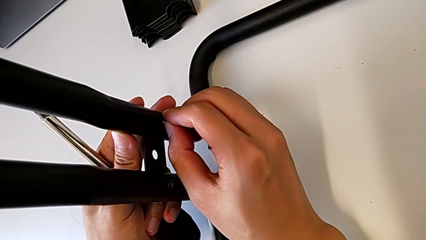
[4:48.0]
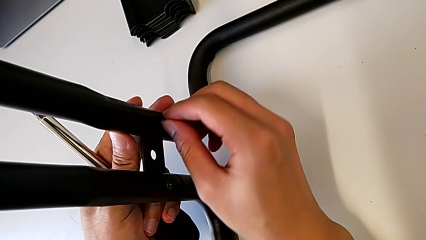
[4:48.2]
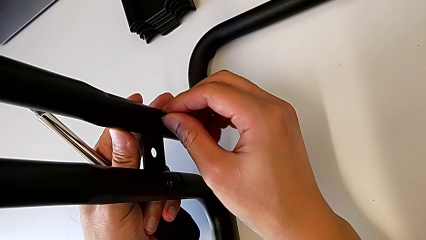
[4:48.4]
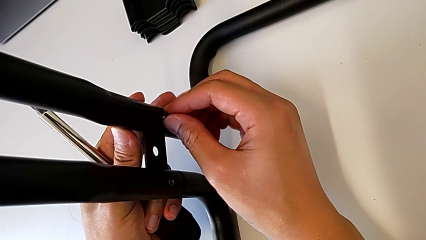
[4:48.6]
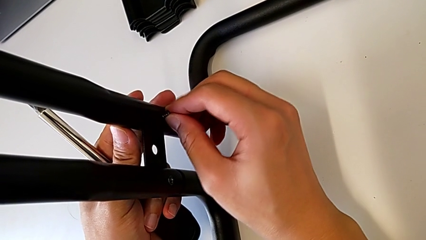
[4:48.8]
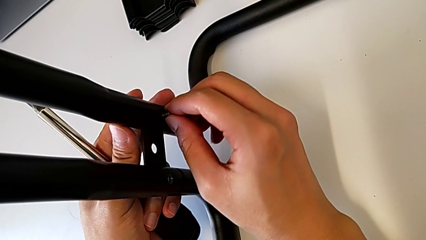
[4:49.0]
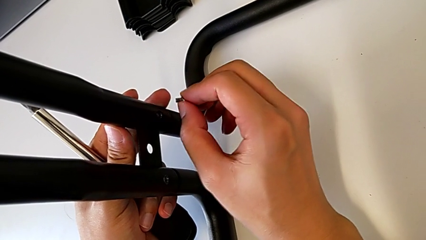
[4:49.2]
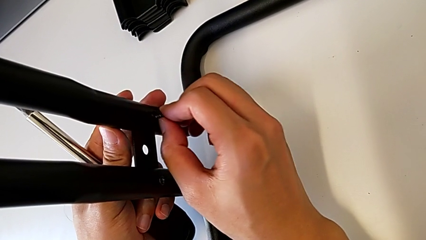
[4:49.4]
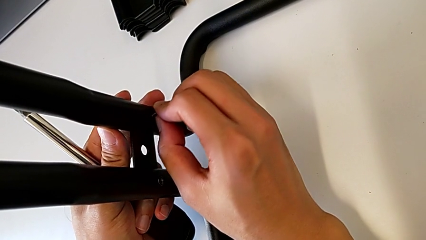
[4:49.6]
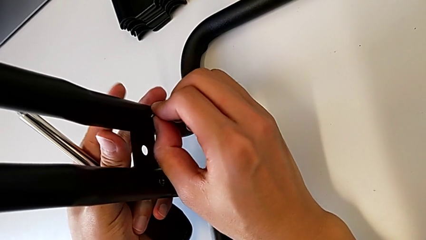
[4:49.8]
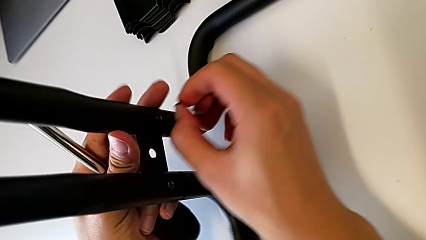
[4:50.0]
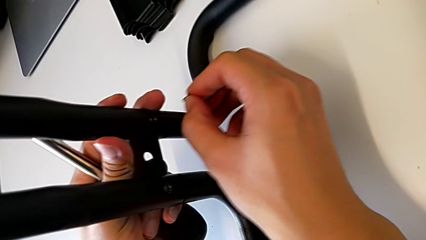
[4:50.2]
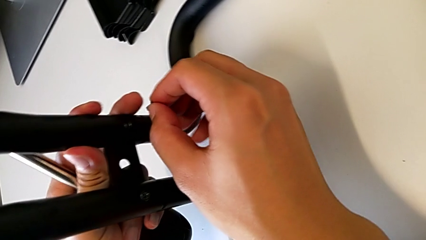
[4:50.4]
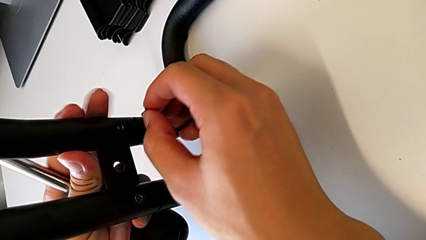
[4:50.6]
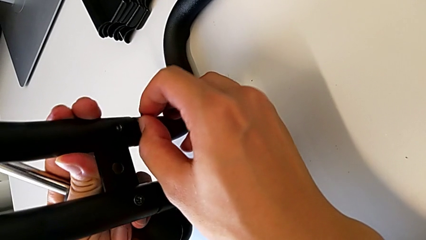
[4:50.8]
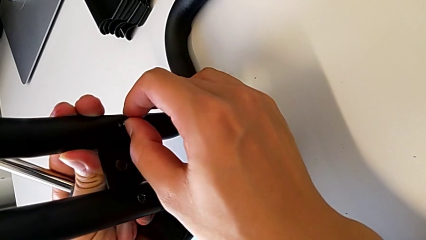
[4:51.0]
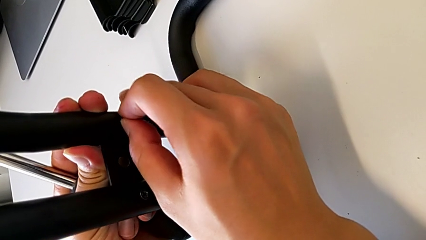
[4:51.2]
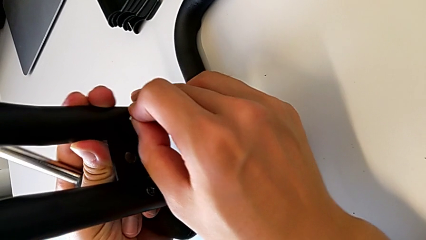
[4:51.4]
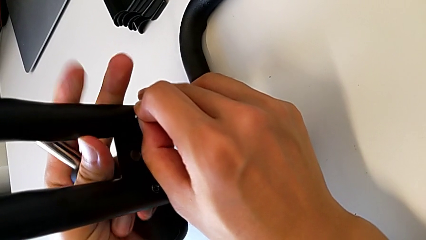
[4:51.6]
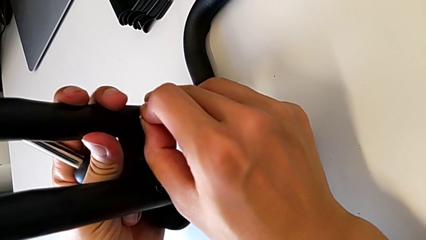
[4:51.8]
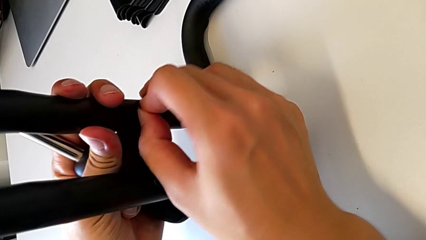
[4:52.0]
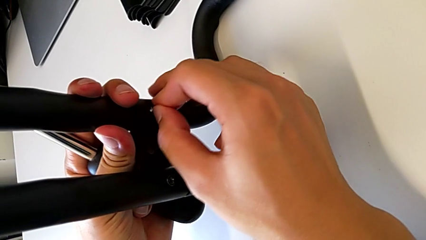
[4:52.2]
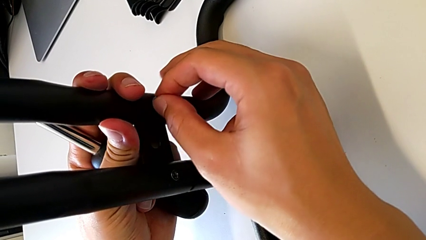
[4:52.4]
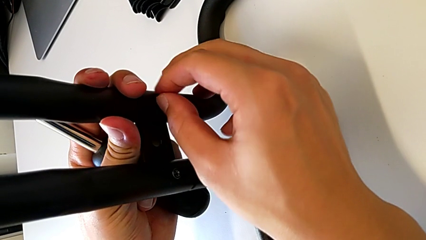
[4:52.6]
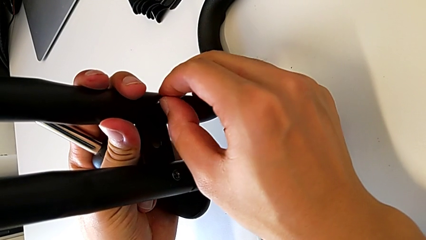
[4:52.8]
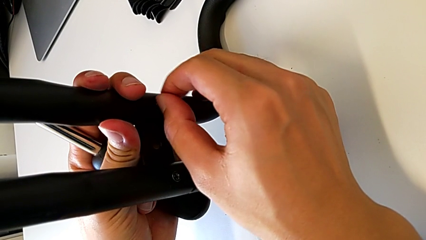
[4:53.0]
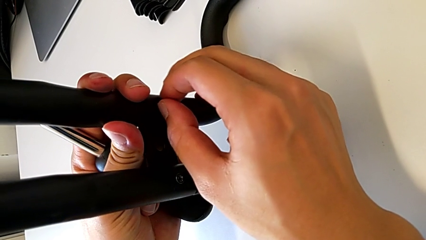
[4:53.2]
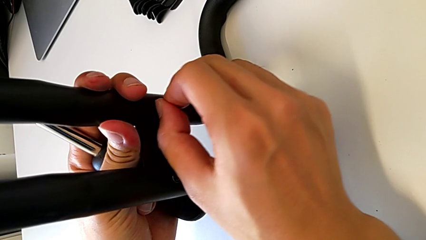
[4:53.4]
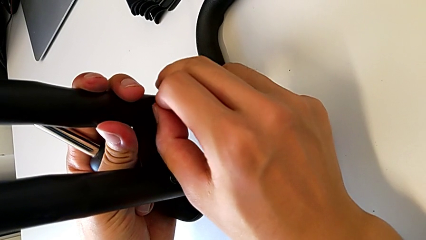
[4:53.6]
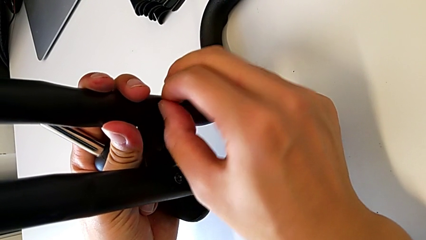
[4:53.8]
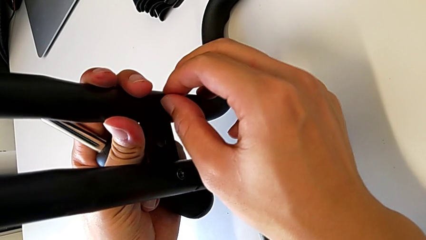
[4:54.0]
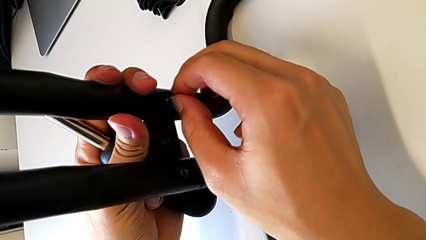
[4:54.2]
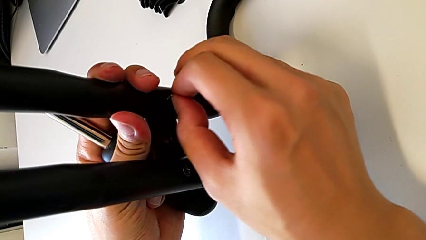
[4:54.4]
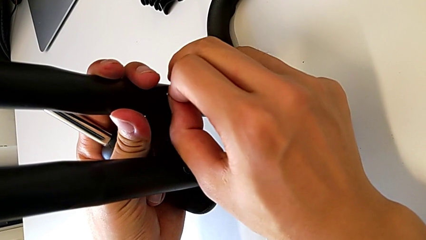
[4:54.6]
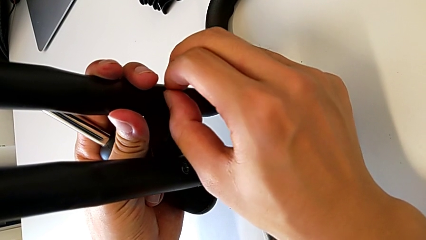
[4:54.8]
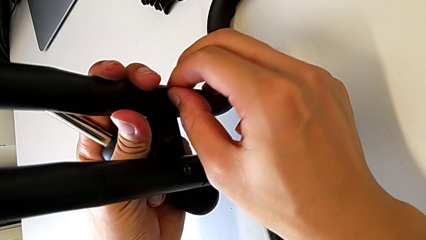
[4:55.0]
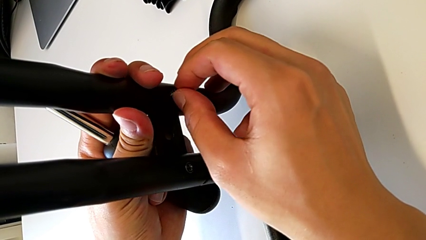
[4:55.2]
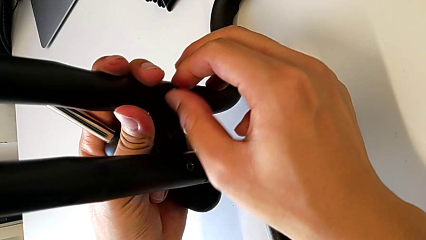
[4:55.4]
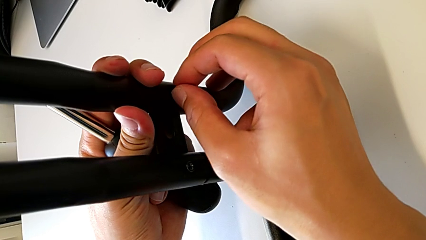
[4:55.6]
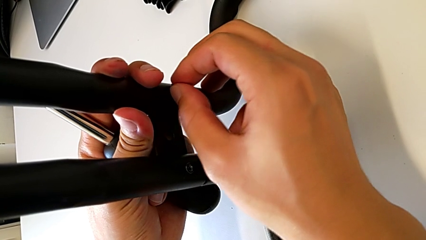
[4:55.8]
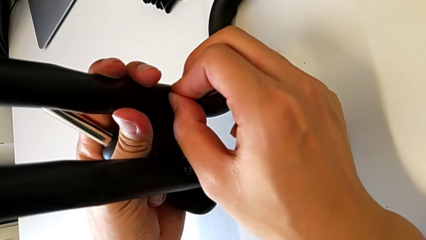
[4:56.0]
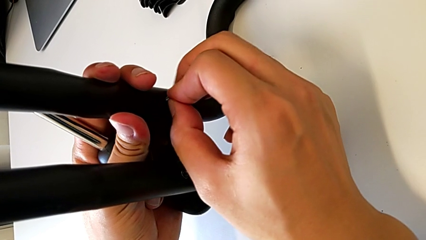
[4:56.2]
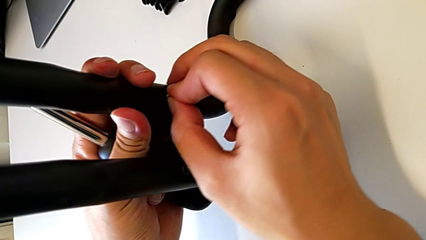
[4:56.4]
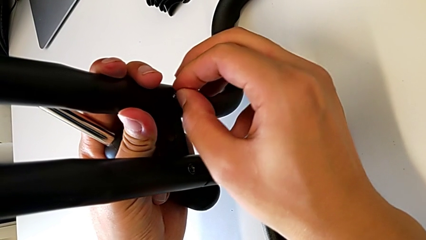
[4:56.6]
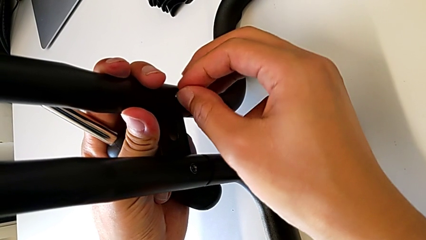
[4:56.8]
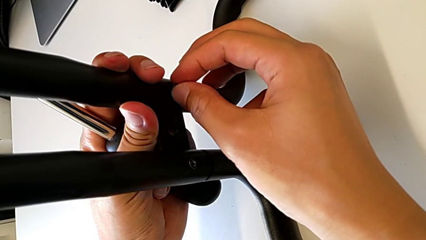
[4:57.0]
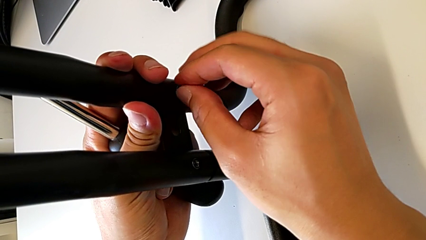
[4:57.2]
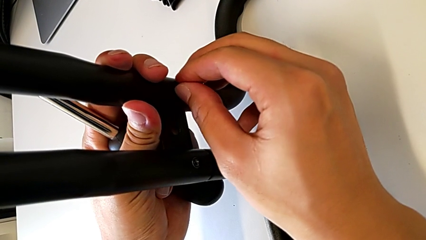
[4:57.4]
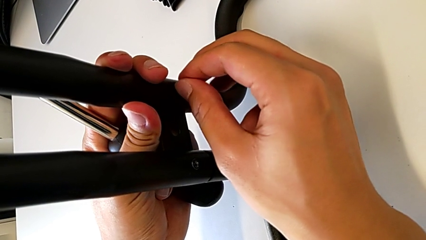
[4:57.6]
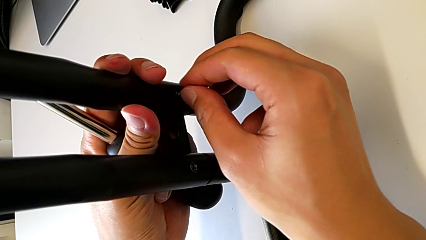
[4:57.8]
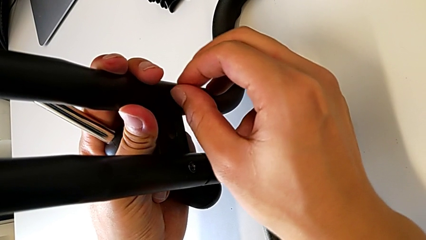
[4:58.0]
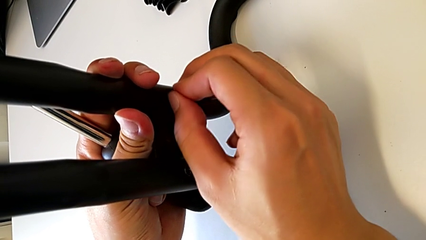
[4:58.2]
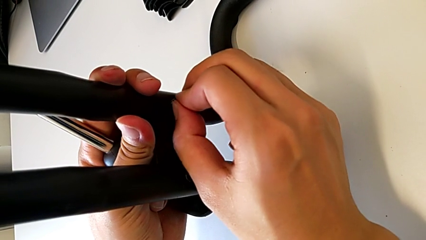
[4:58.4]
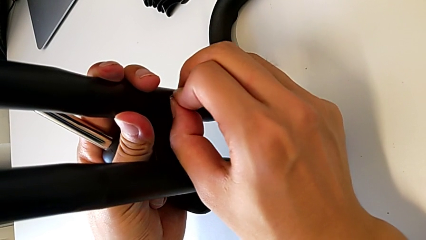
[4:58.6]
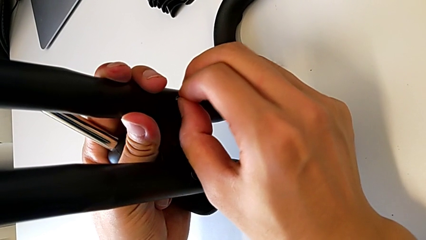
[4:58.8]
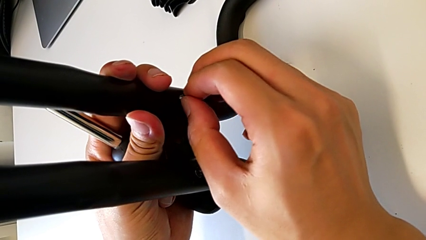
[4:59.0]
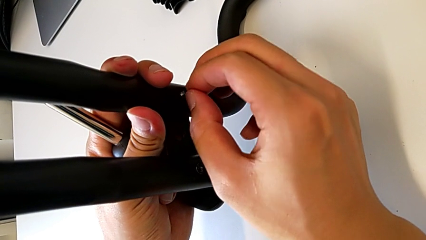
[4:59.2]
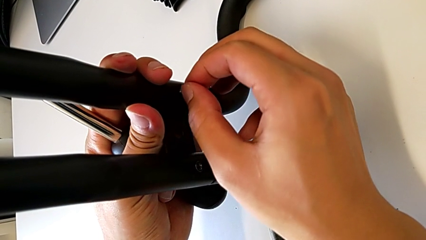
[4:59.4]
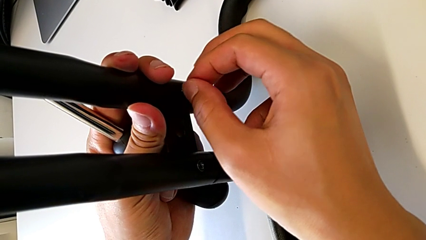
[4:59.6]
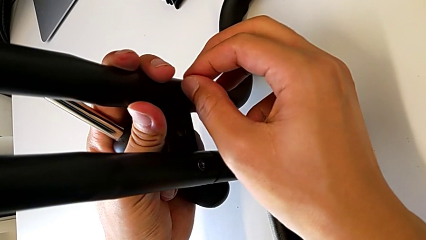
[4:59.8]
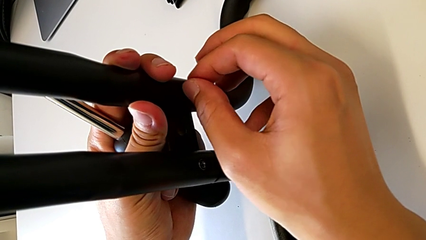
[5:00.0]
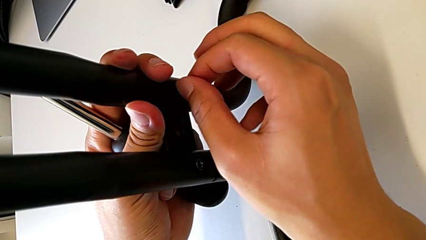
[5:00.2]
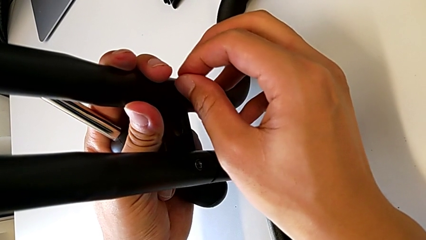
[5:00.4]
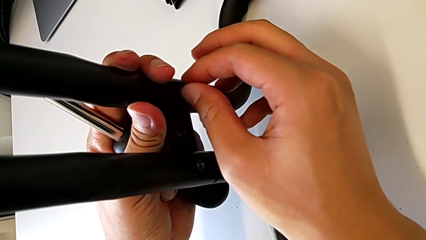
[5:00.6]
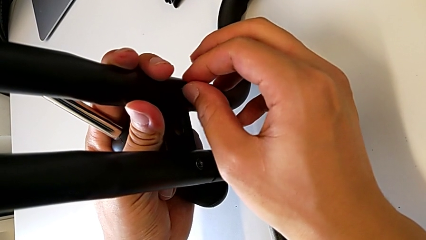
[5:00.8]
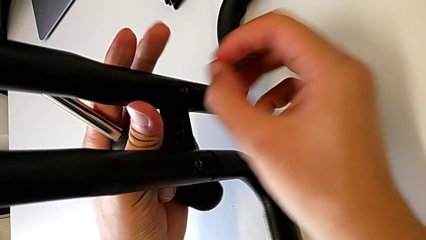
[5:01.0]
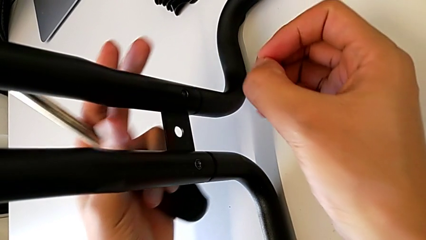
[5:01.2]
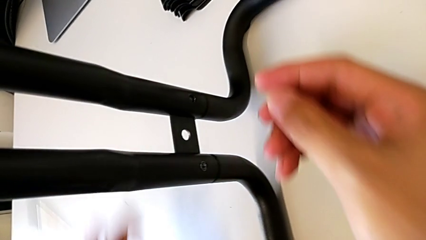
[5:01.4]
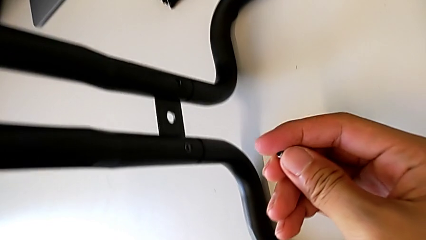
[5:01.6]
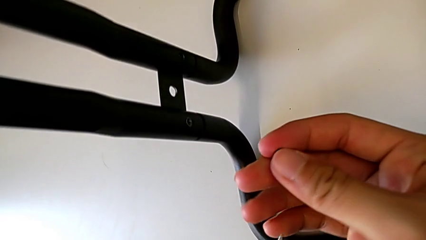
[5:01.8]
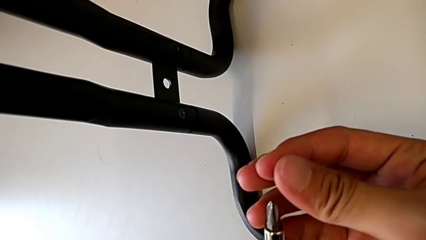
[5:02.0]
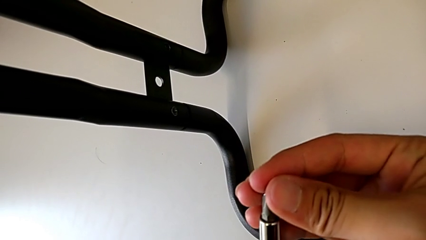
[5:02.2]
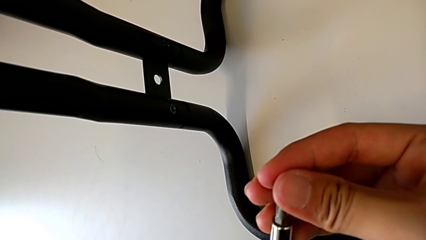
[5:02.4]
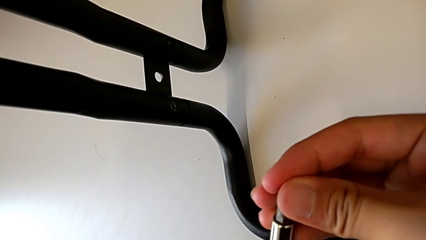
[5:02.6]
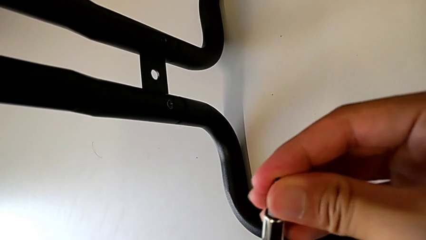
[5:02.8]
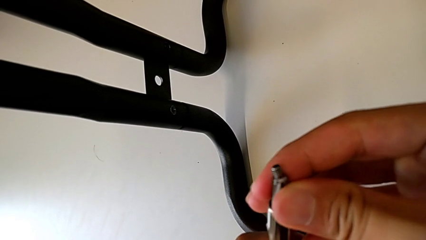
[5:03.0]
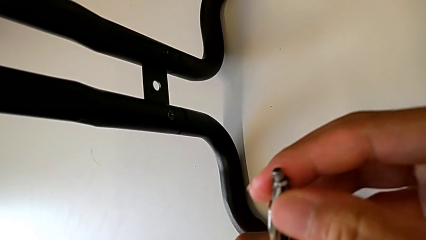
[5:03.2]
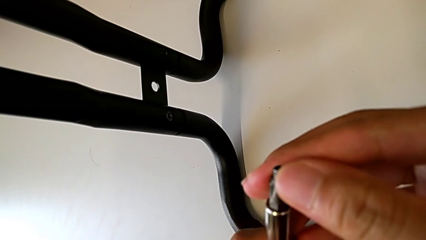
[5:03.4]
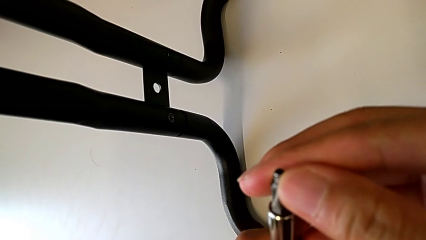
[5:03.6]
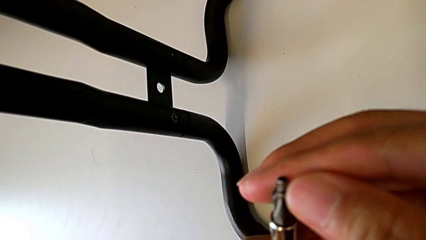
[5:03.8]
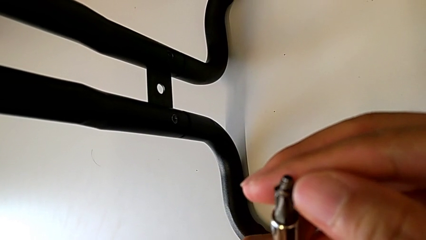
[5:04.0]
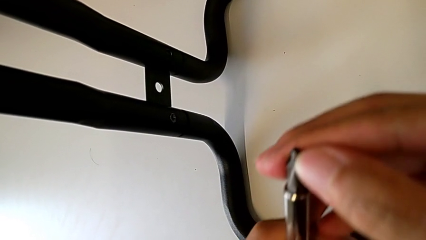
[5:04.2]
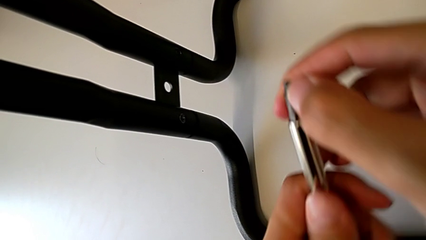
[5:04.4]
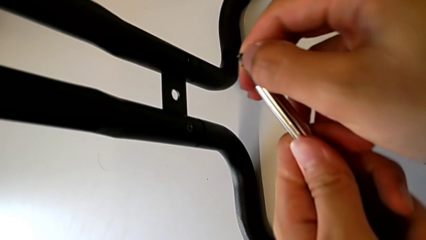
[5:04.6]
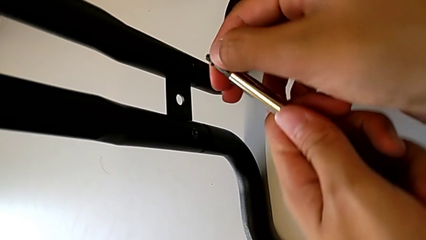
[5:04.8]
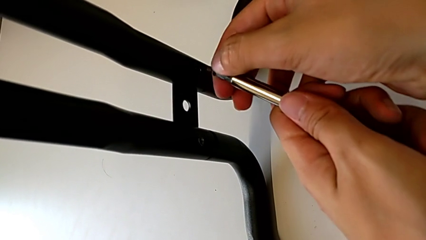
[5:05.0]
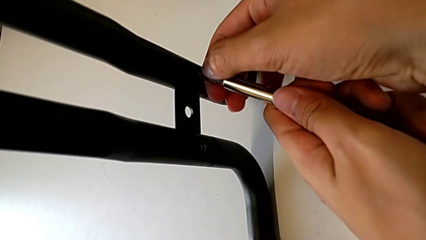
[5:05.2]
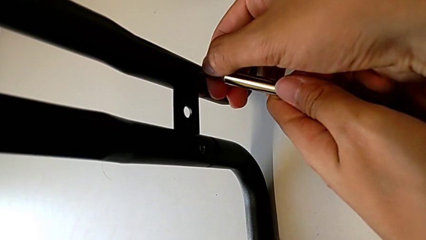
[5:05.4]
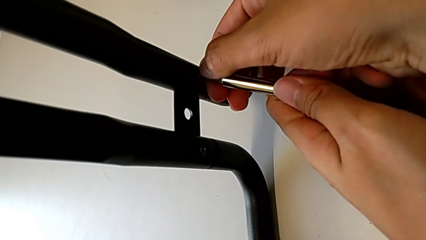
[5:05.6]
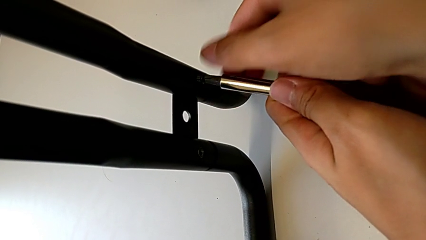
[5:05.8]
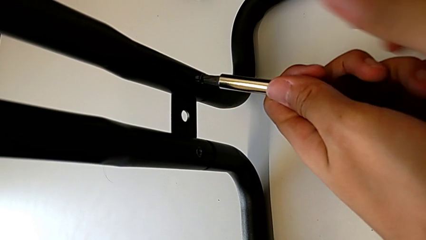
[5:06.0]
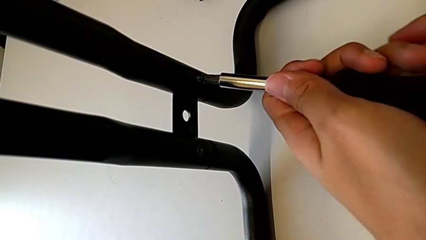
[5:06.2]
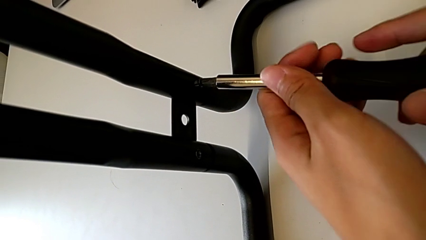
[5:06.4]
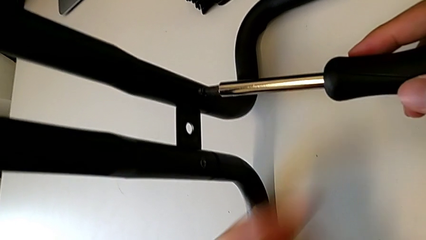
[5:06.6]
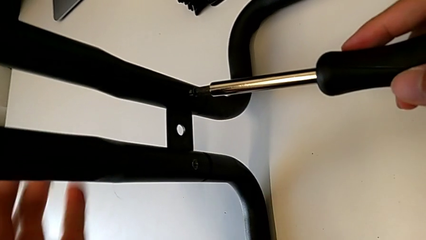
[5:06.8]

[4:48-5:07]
The camera wearer is assembling the base frames and side bars. They keep screwing the second screw.
